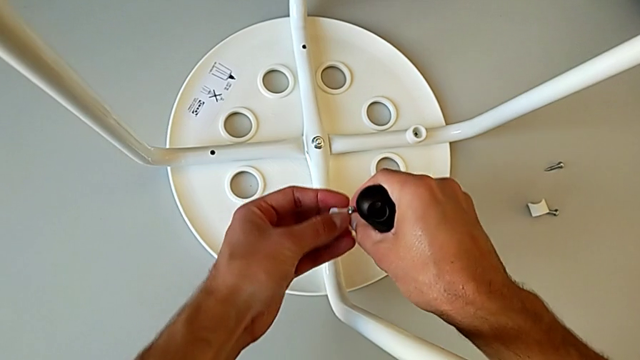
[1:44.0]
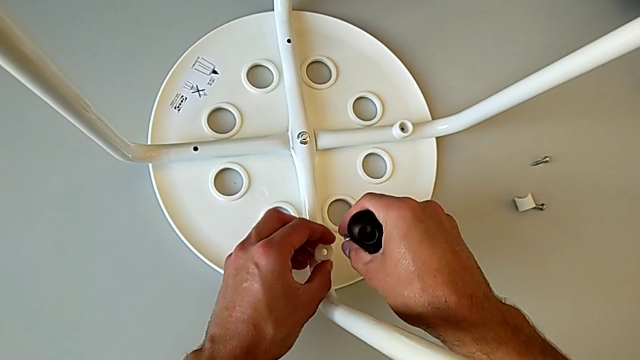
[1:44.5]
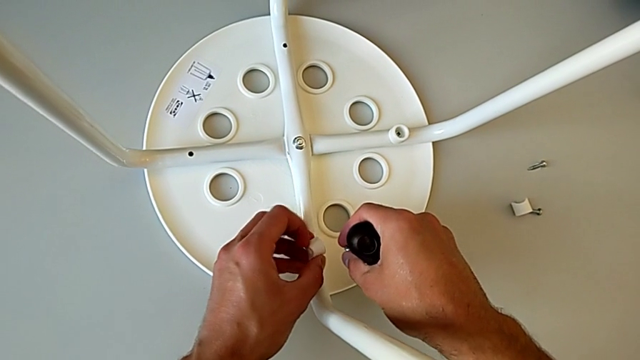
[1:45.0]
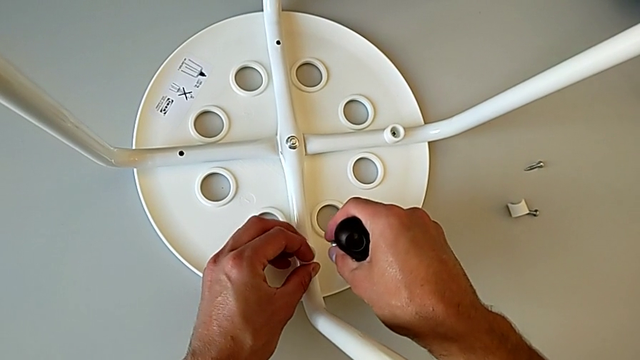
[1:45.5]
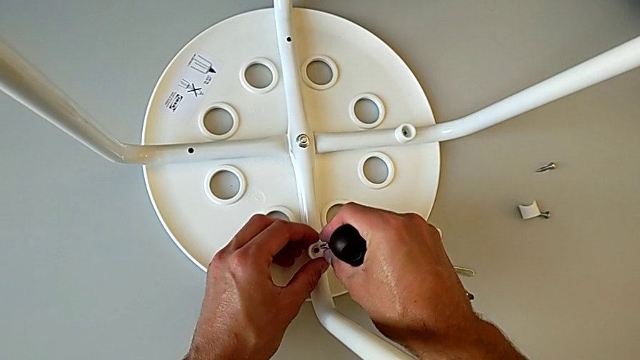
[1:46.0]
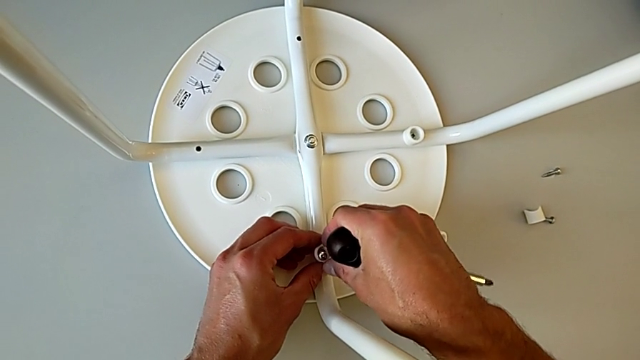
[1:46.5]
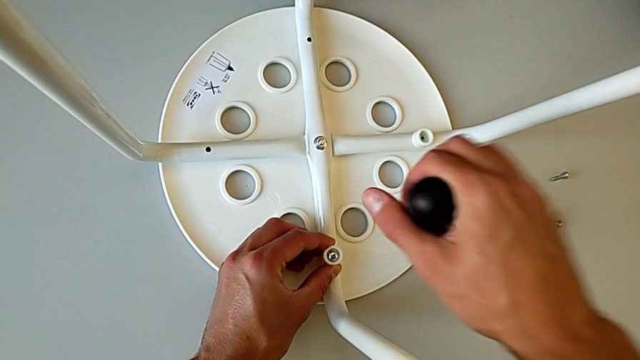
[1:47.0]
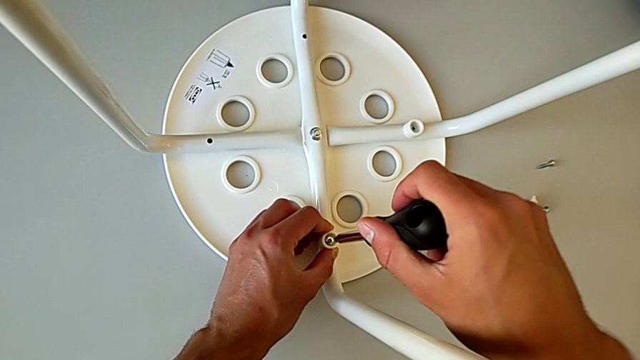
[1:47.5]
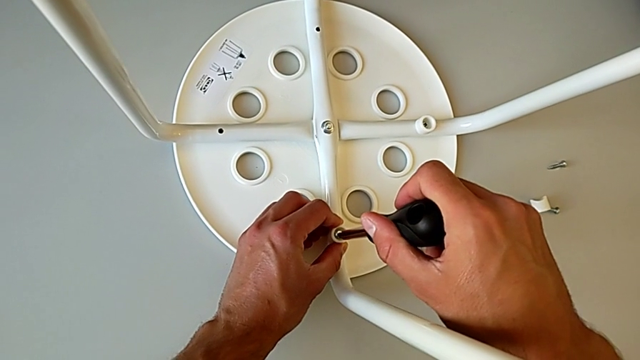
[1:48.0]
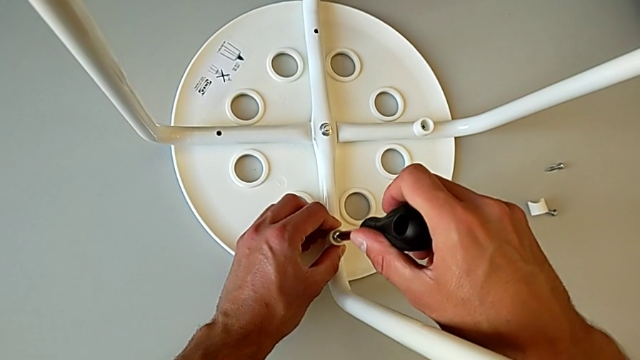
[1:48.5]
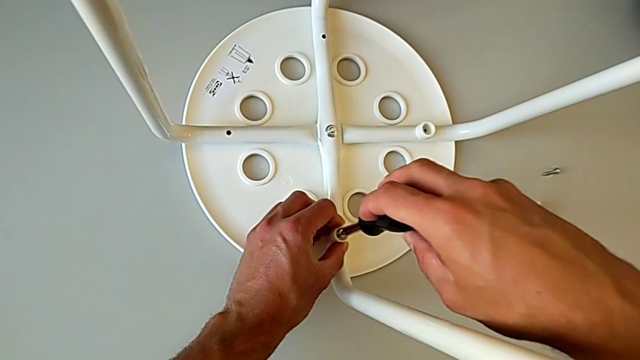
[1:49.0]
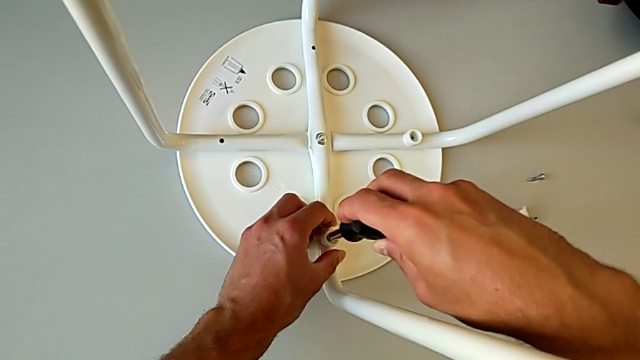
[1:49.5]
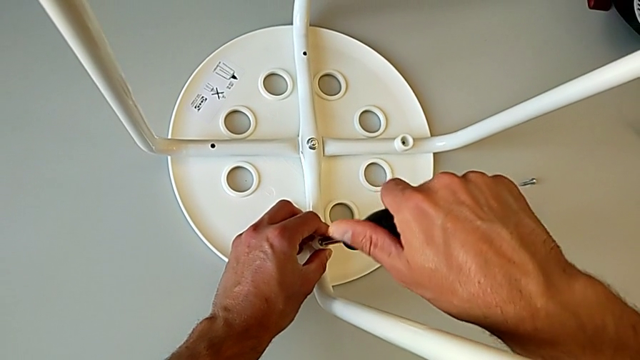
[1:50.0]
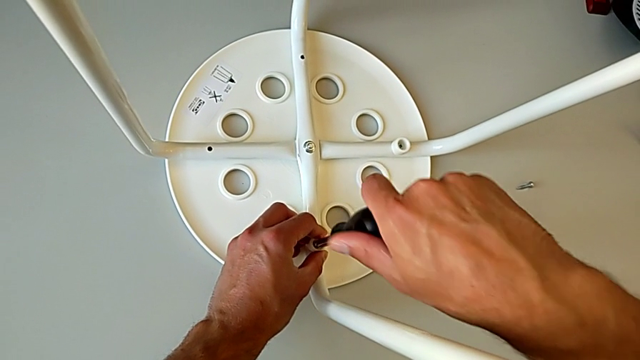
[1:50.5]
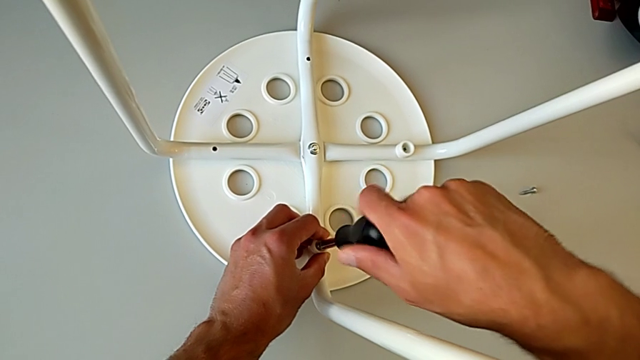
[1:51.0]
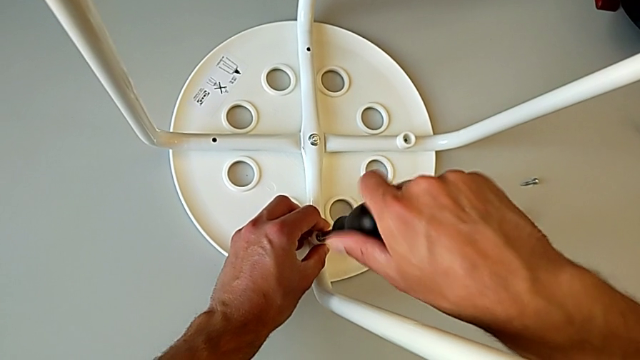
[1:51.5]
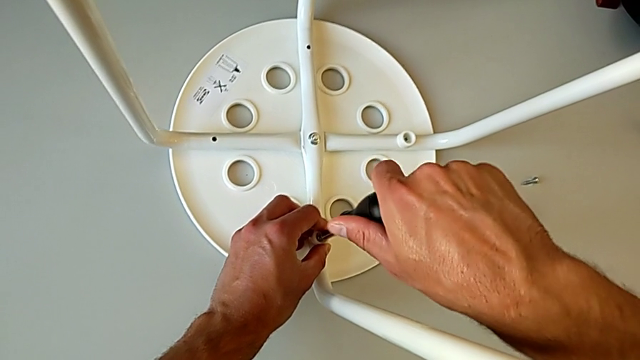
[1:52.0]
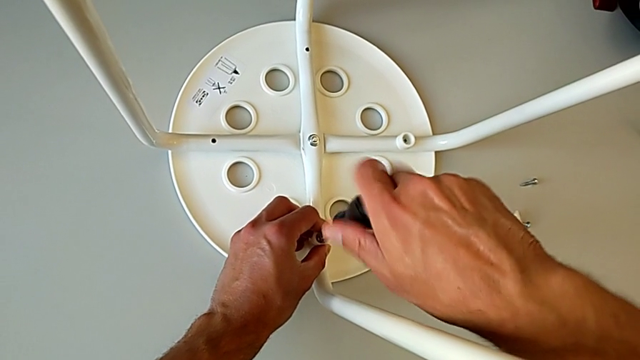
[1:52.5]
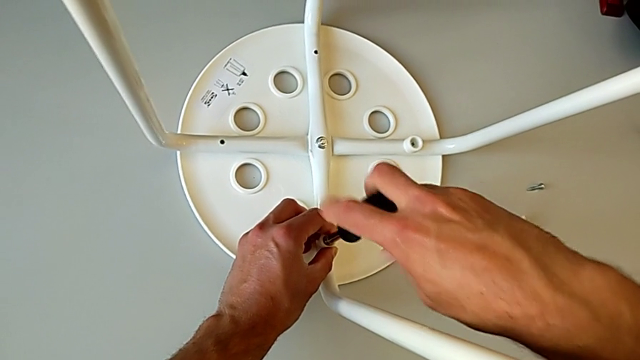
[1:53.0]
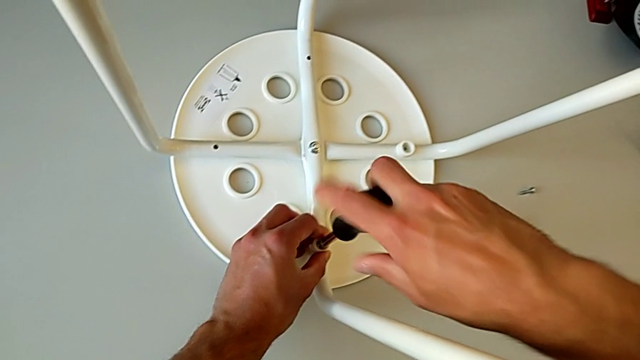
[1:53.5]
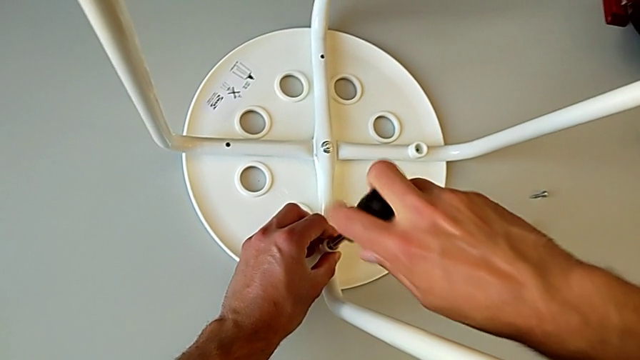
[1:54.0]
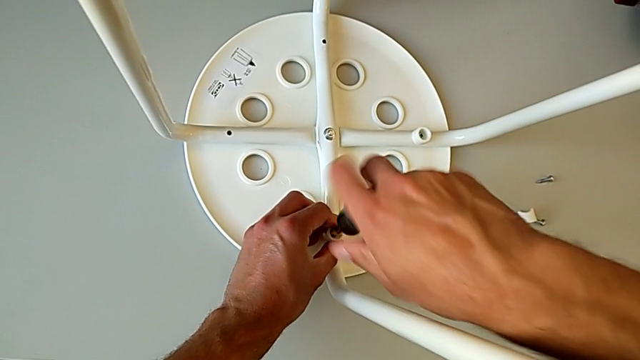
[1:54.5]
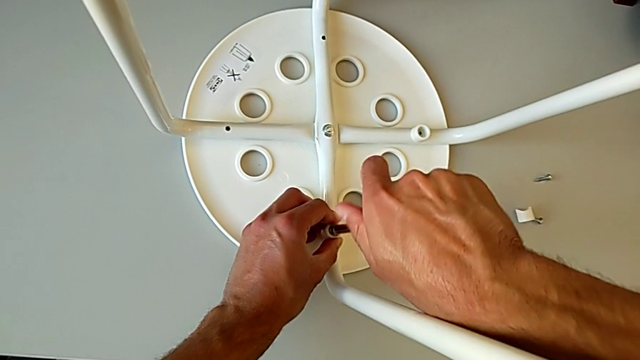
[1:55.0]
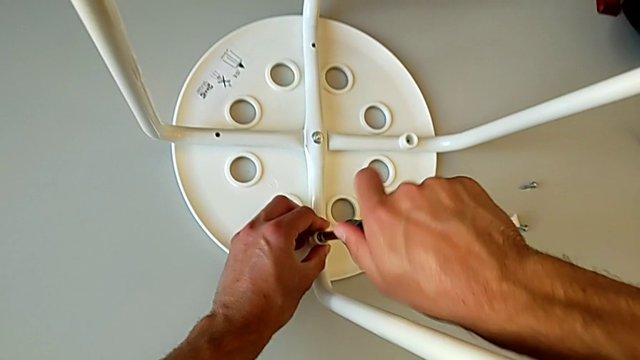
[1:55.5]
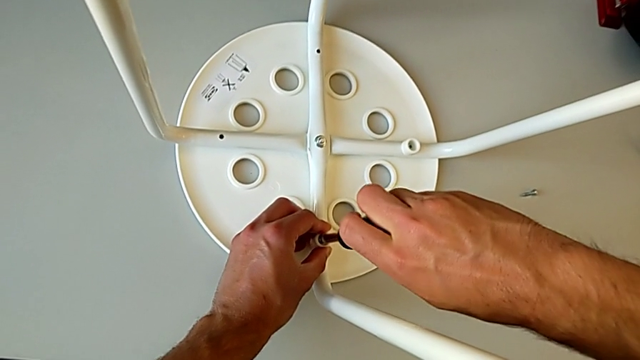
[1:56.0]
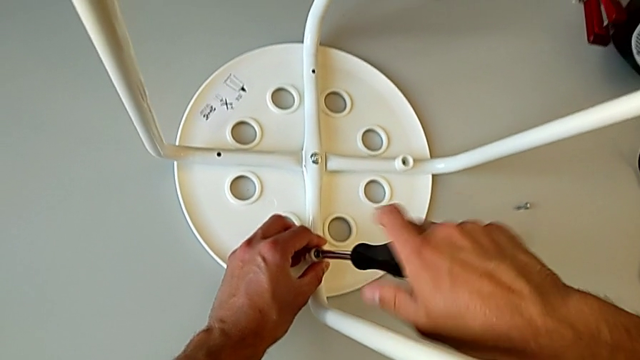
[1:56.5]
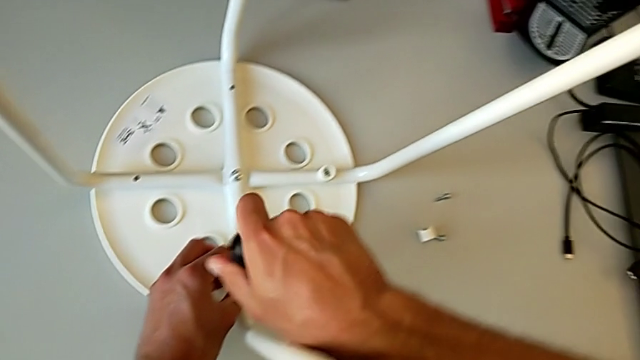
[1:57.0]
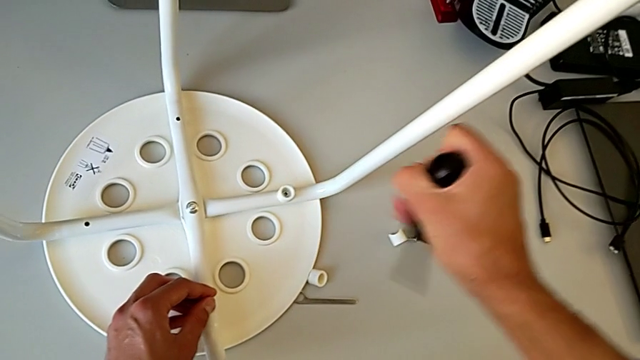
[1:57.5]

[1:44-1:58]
The camera wearer is screwing the legs into place. They rotate the washer with the left hand, place it with the left hand, insert the screw, insert the screwdriver, screw the screw with the right hand, withdraw the screwdriver and approach the screw.

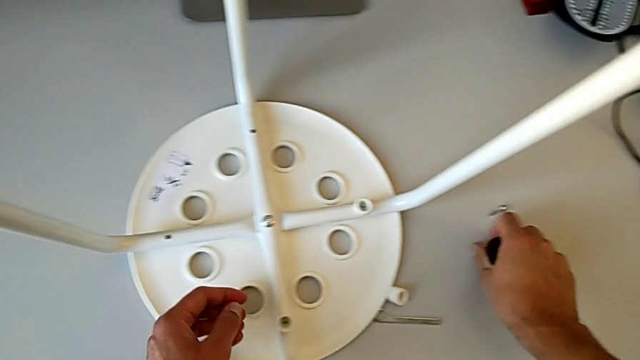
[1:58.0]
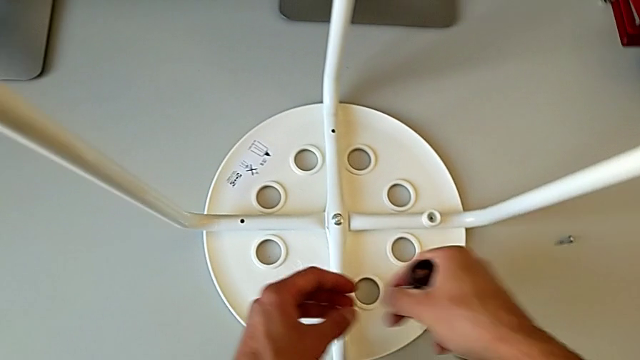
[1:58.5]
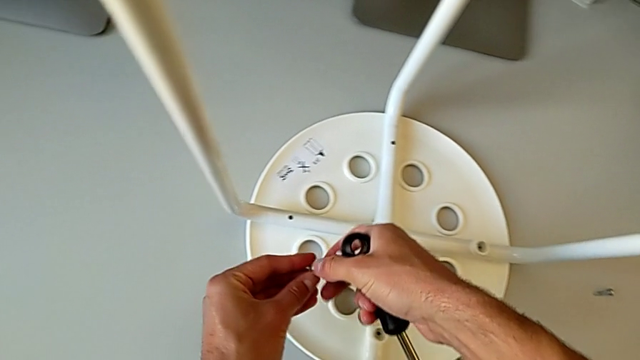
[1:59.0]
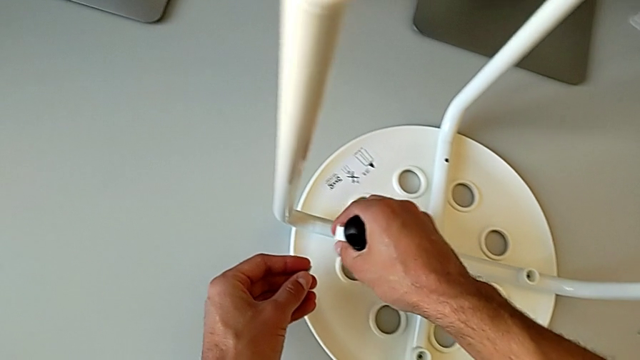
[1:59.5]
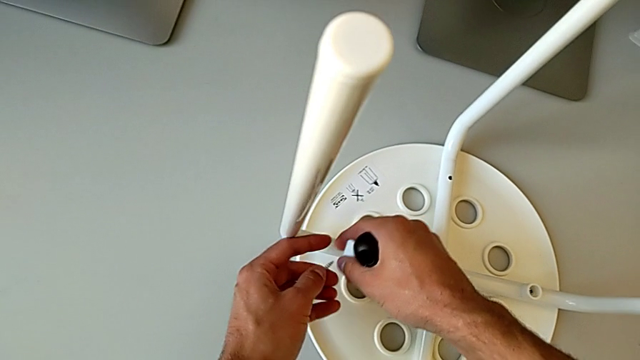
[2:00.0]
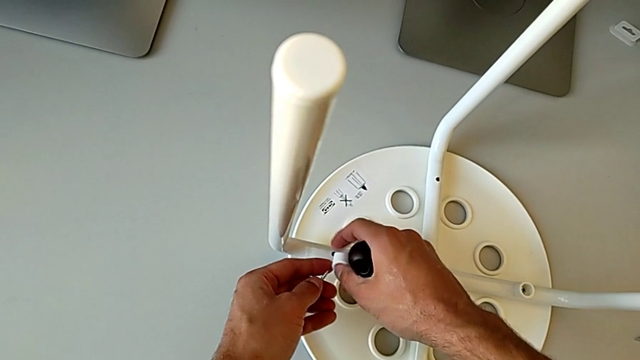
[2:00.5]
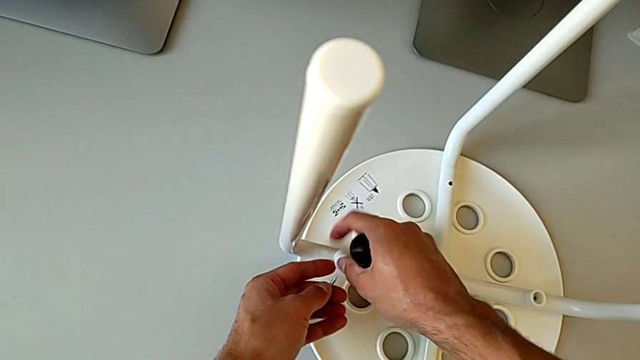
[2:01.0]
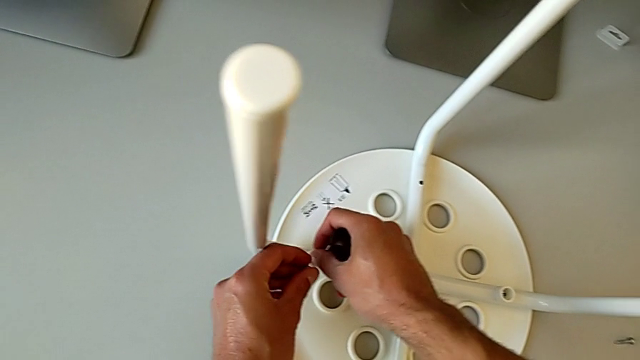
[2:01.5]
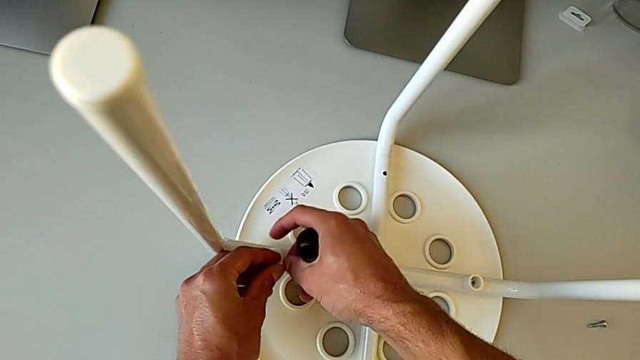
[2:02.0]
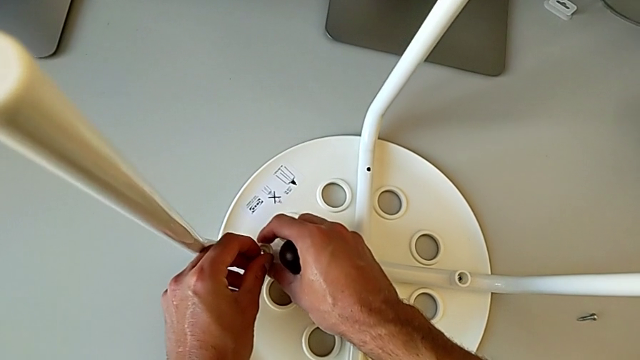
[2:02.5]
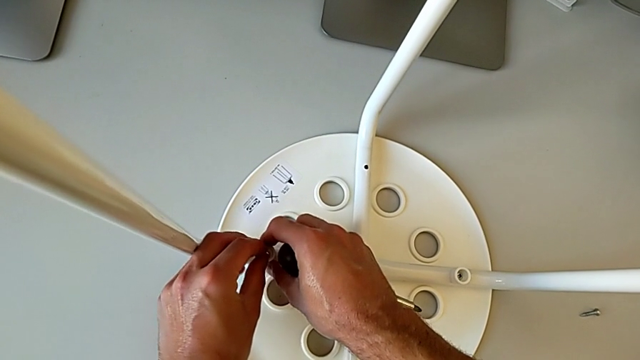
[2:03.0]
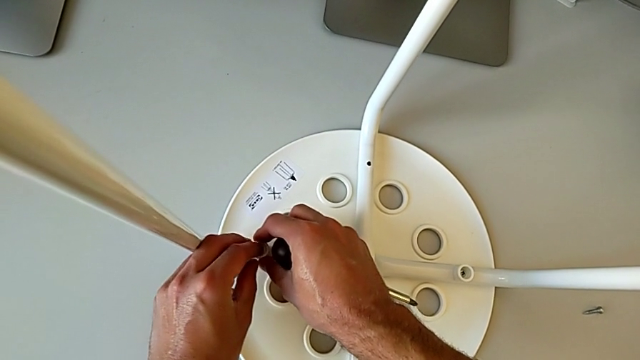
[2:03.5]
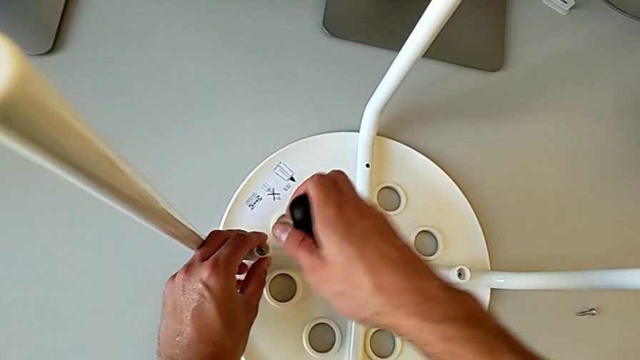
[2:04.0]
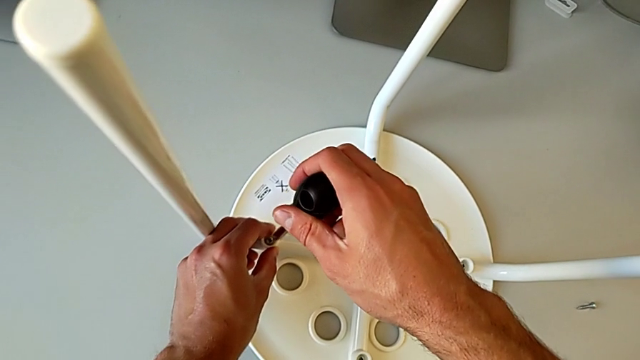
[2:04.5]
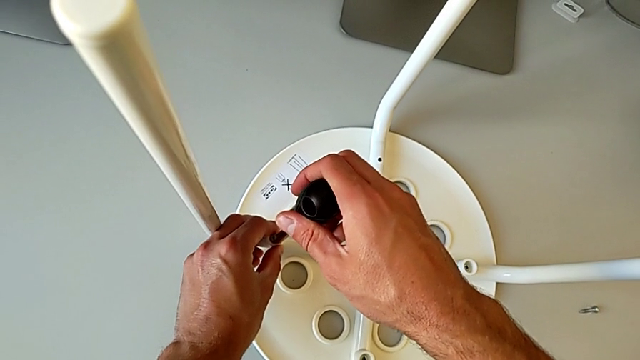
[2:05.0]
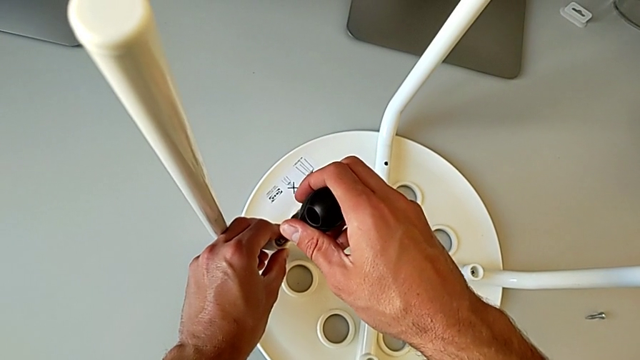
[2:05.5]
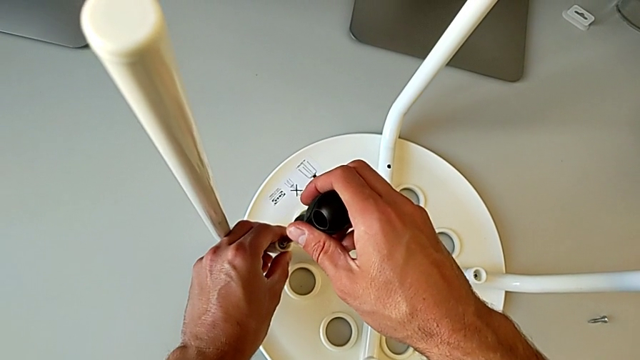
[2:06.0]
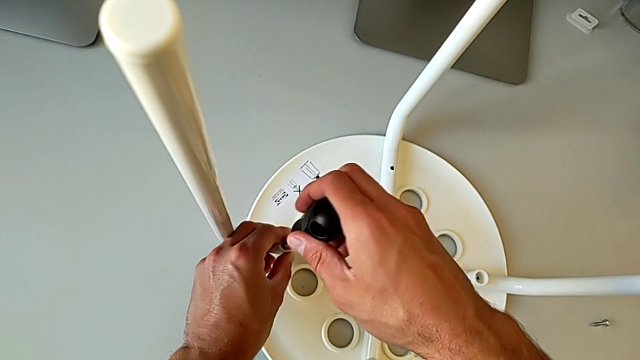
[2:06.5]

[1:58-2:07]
The camera wearer is screwing the legs into place. They grab the screw with the right hand, grab it with the left hand, approach the stool, rotate the washer with the right hand, place it, insert the screw and insert the screwdriver.
